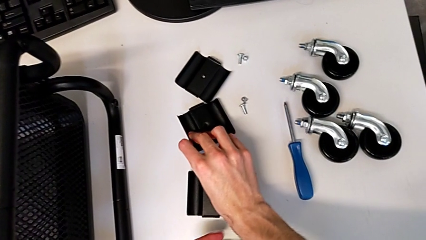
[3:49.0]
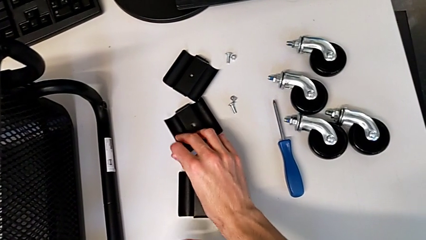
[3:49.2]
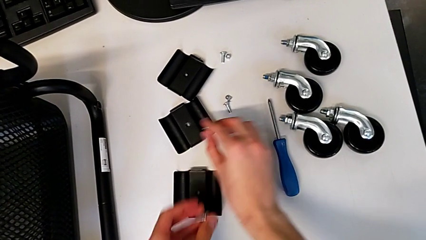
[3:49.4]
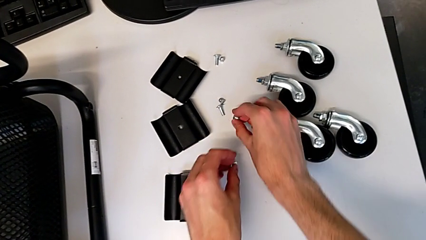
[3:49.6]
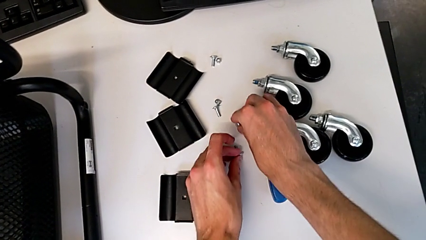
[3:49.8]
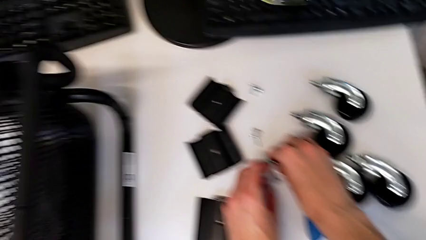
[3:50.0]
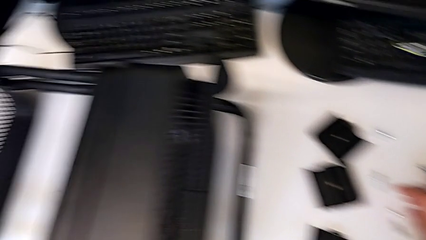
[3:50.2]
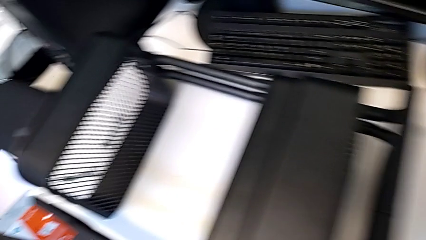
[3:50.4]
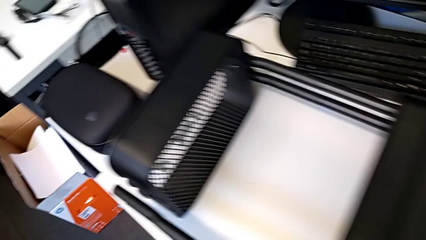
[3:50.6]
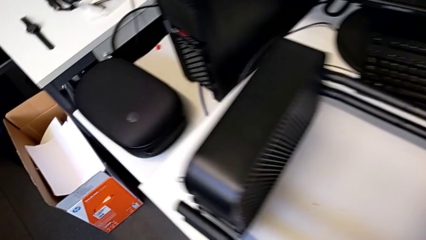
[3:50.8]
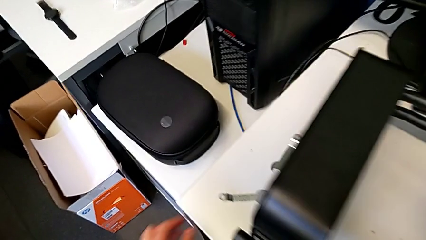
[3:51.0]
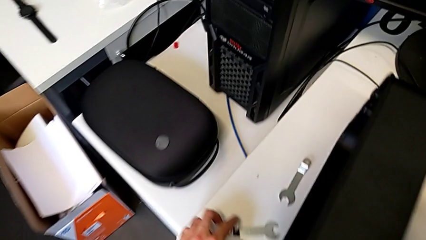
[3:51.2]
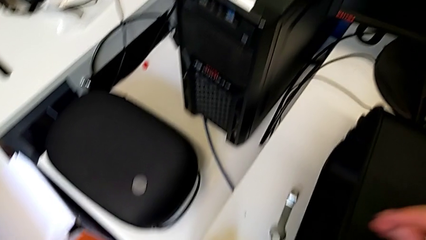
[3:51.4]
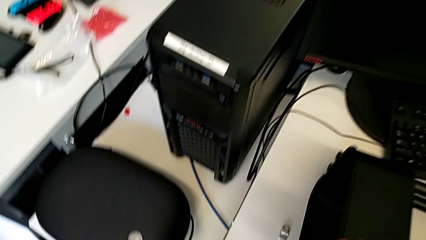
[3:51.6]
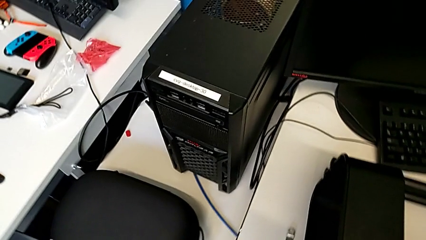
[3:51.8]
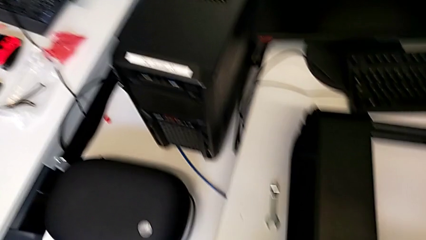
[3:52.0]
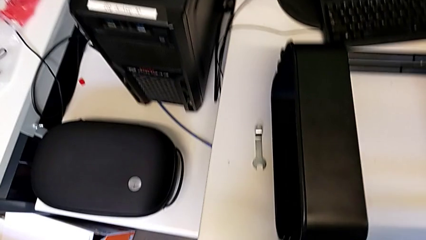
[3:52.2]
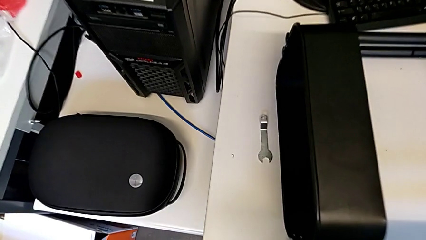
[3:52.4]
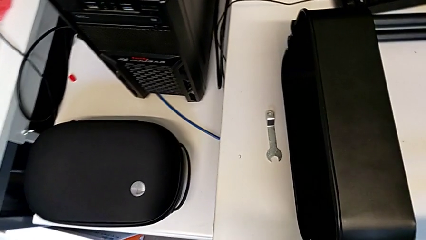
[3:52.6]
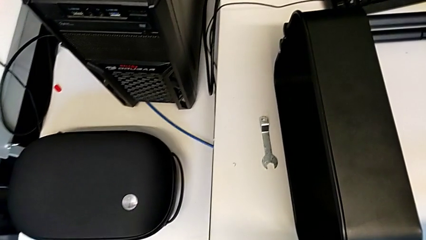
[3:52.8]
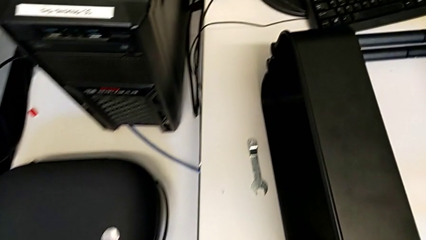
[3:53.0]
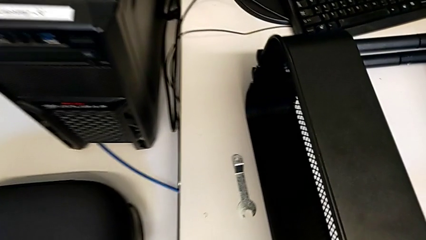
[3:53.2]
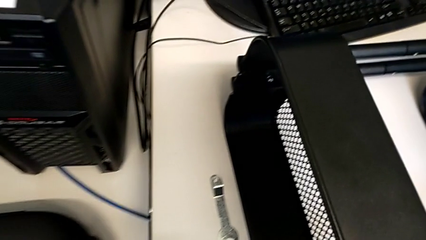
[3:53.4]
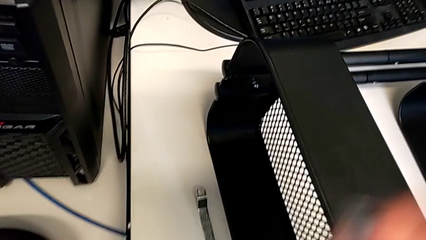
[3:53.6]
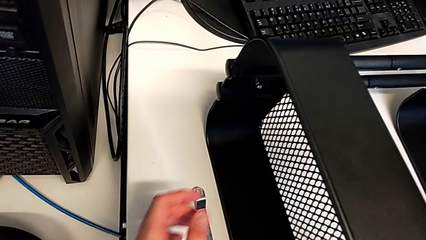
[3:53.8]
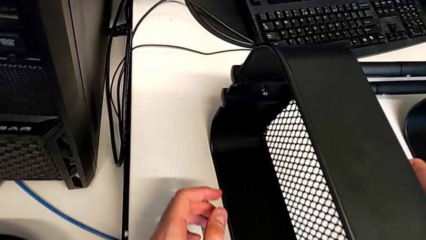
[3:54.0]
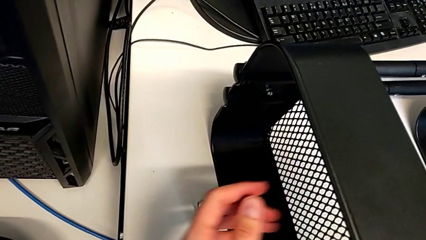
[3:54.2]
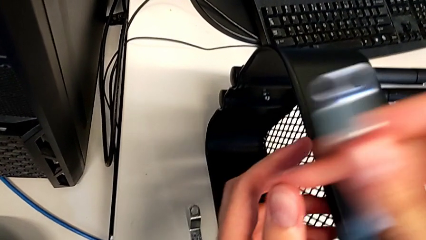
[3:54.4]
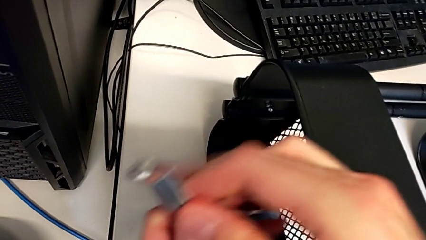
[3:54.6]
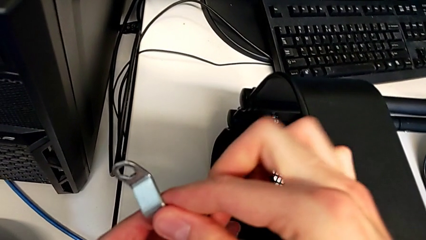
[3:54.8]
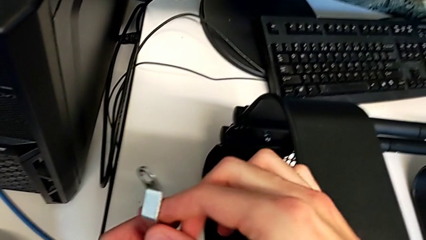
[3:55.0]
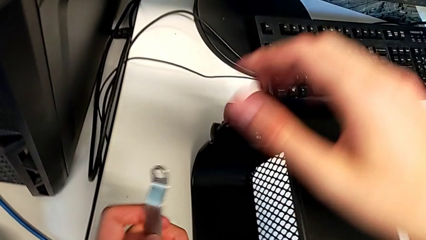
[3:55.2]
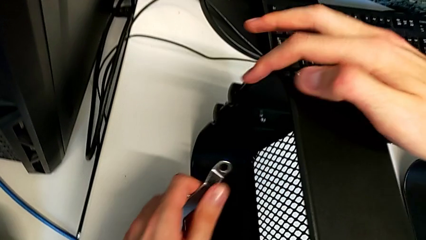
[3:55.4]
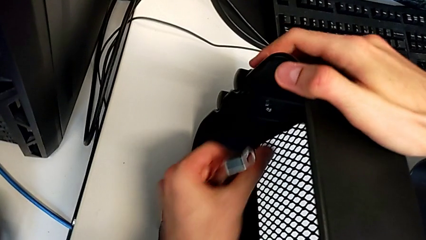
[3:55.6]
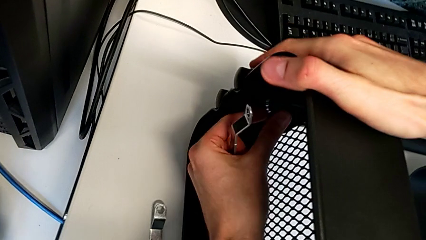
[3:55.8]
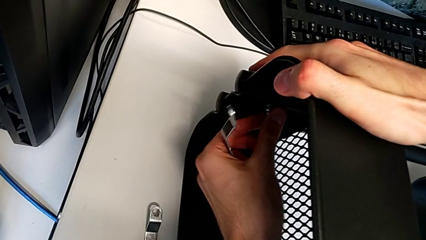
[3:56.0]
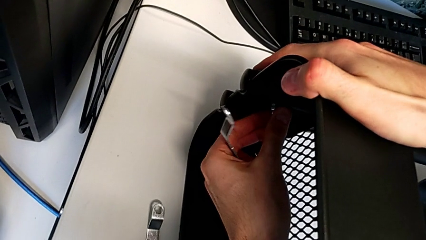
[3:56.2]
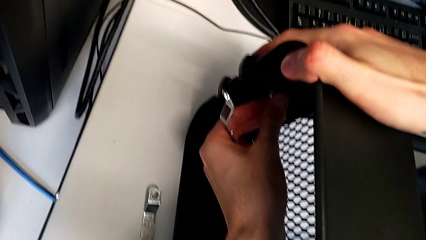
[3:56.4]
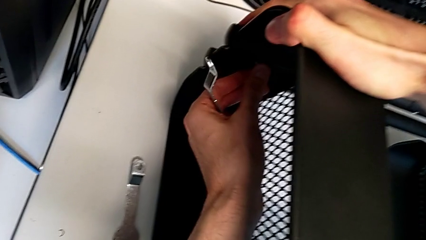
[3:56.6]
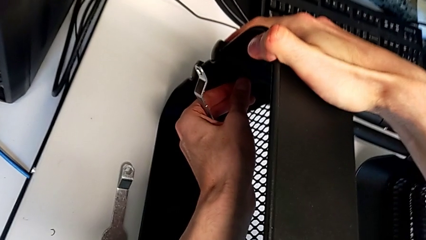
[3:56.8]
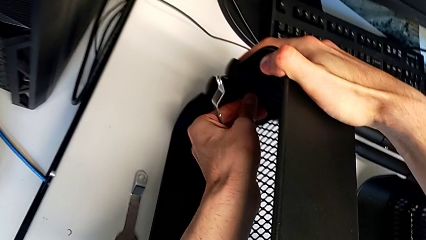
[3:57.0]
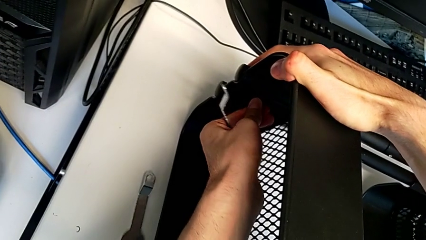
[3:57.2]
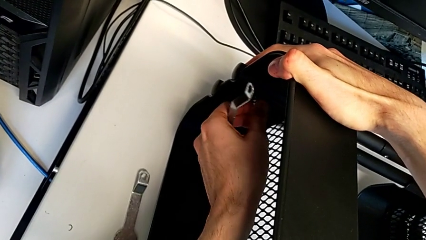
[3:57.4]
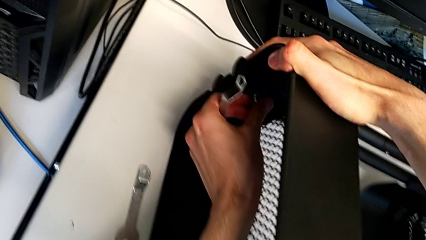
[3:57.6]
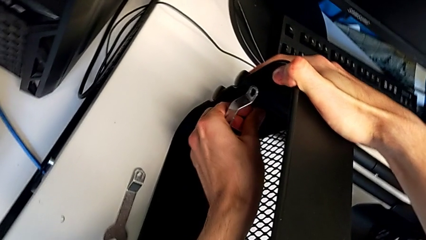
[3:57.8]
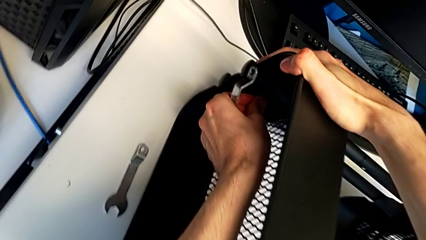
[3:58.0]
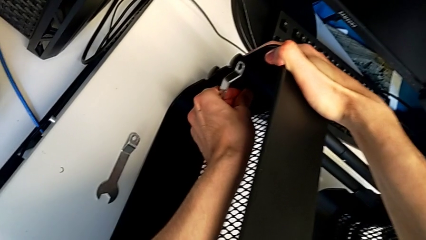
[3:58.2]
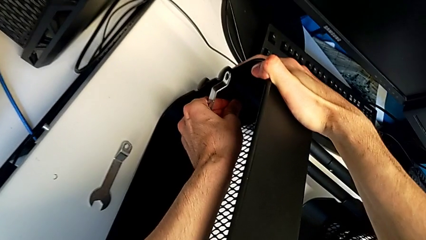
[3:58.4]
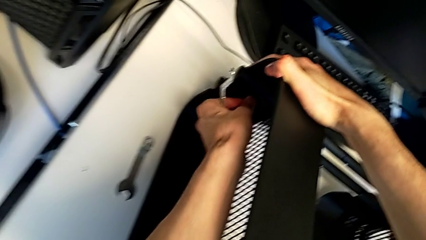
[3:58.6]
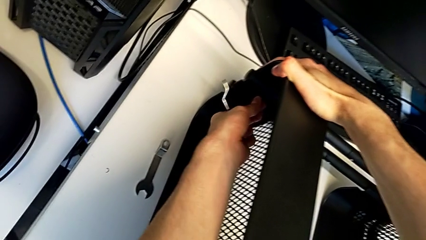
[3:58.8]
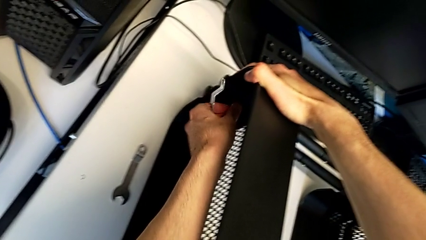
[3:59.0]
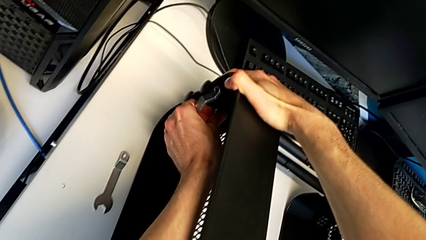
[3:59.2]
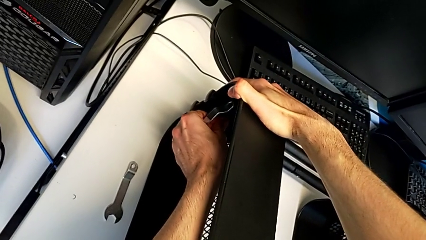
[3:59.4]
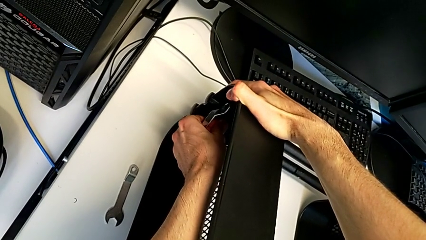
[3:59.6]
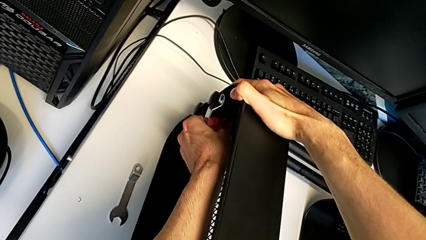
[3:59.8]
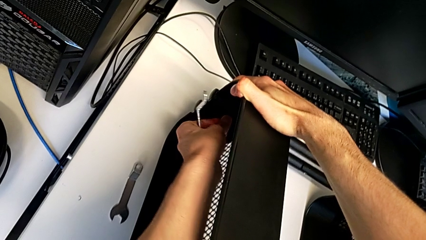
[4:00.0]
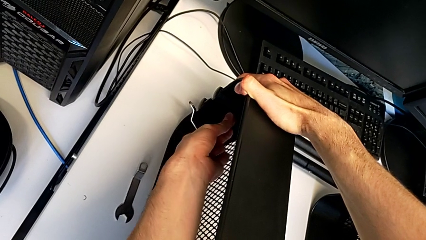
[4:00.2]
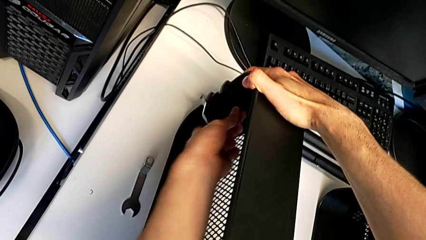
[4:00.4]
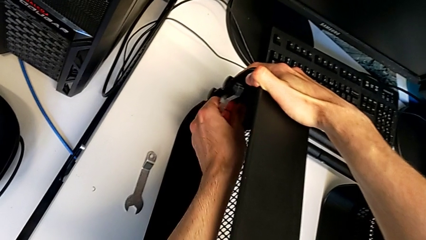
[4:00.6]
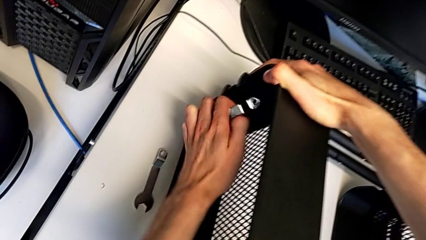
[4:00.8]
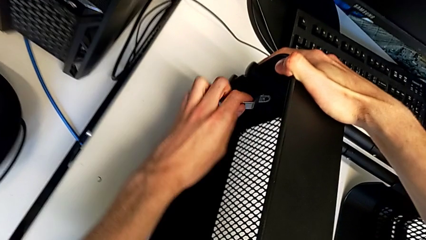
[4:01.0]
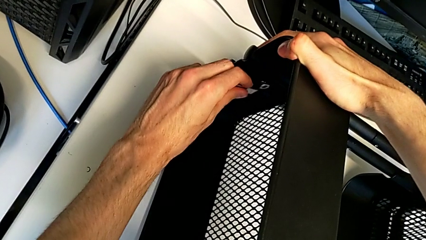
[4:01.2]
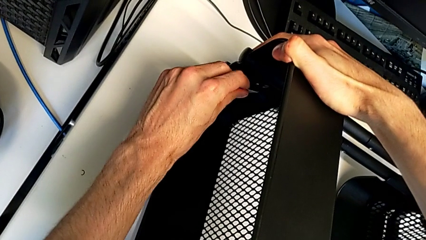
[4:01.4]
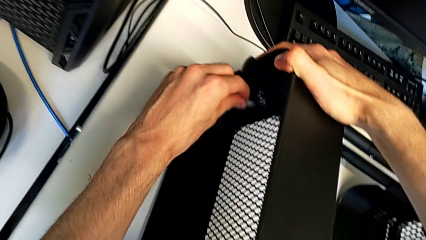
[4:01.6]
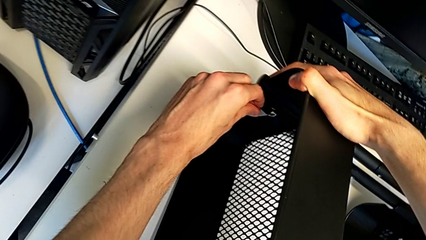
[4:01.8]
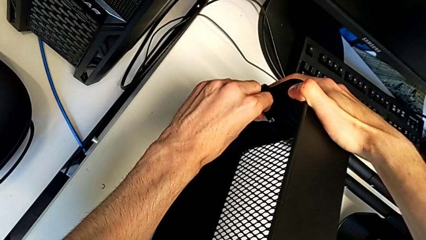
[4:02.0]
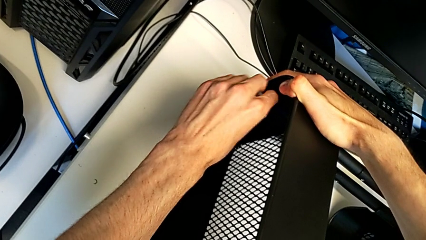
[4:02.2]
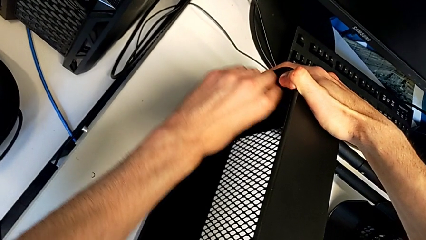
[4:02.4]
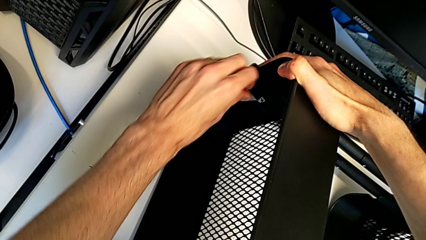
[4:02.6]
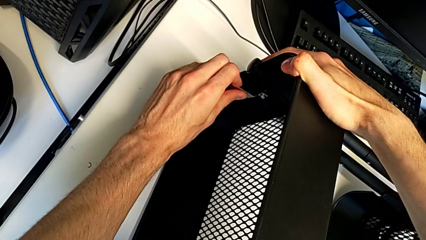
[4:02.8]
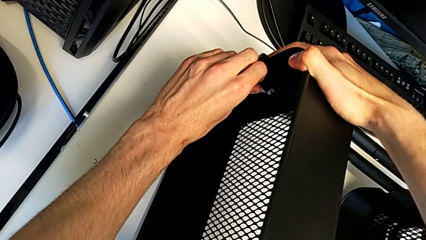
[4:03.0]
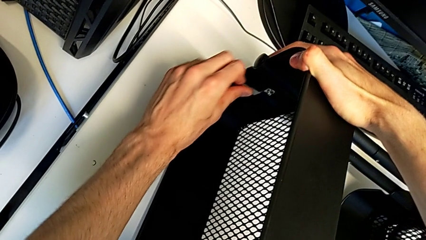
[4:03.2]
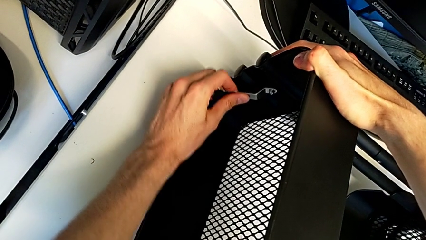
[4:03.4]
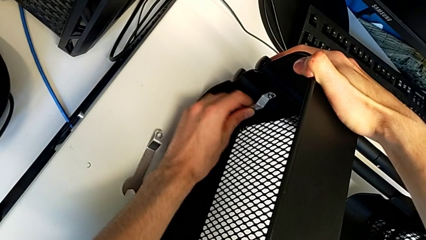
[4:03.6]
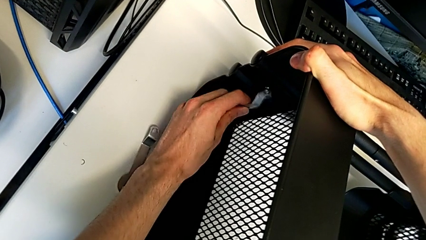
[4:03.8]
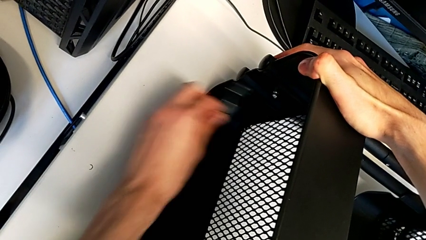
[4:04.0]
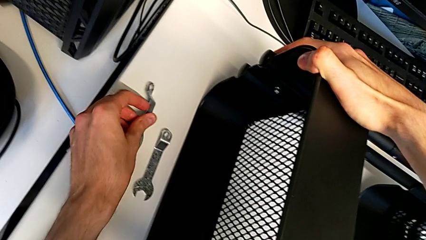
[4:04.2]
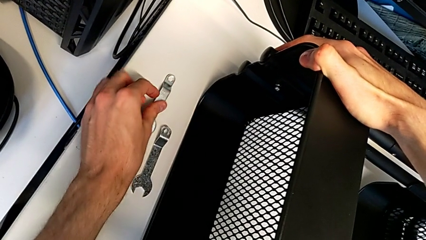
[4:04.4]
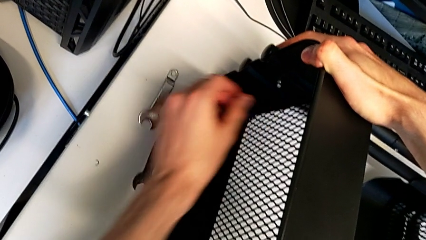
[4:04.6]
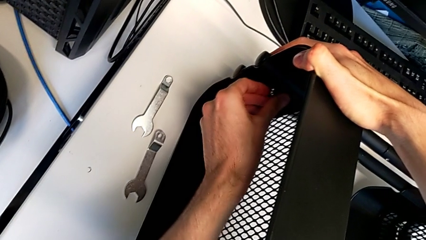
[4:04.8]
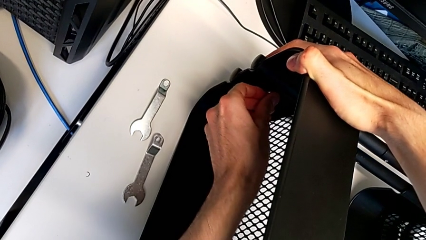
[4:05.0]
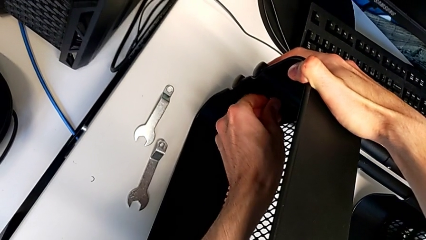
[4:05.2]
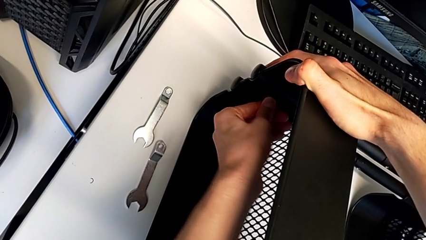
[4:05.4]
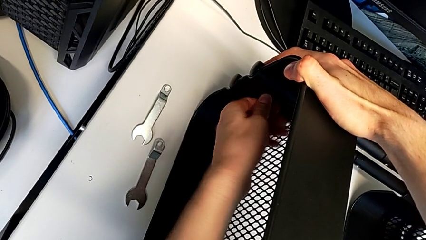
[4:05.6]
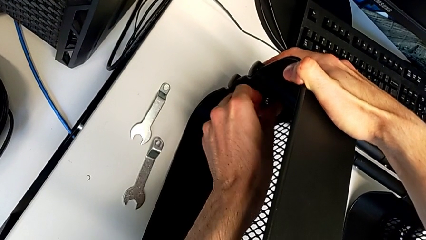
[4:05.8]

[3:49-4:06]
The camera wearer is disassembling the upper grid tray. They place the bolt, place the hexagon cap nut, grab the hexagonal wrench twice, unscrew the hexagon cap nut, insert the hexagonal wrench, unscrew the hexagon cap nut, withdraw the hexagonal wrench and place it.
